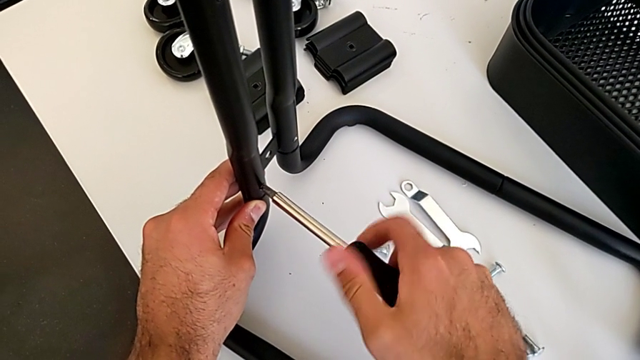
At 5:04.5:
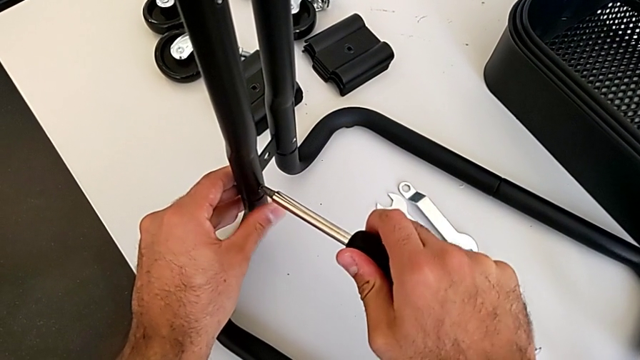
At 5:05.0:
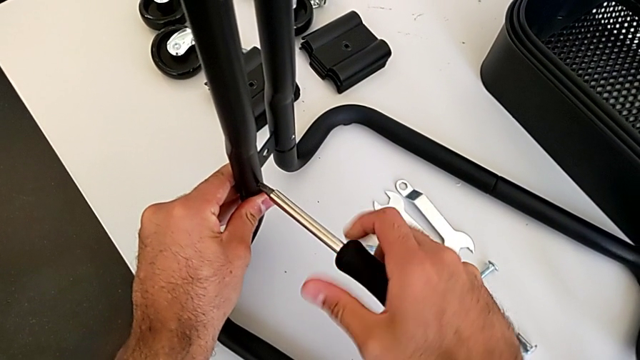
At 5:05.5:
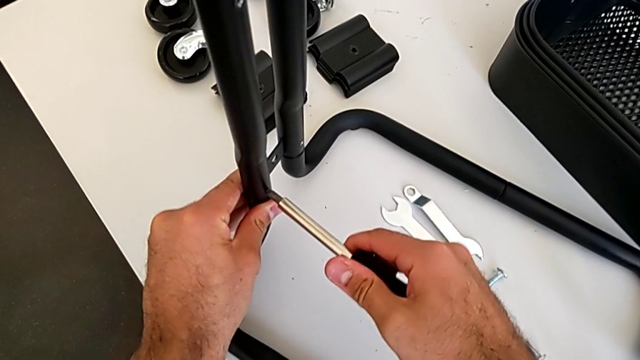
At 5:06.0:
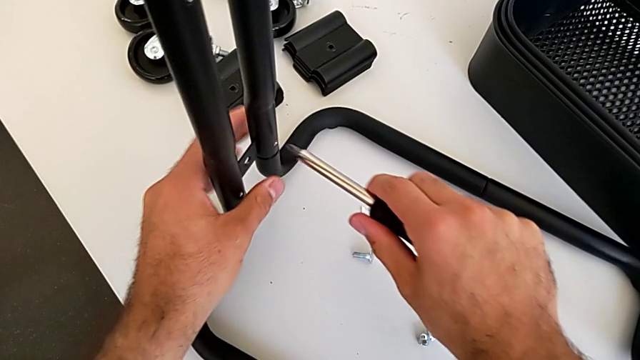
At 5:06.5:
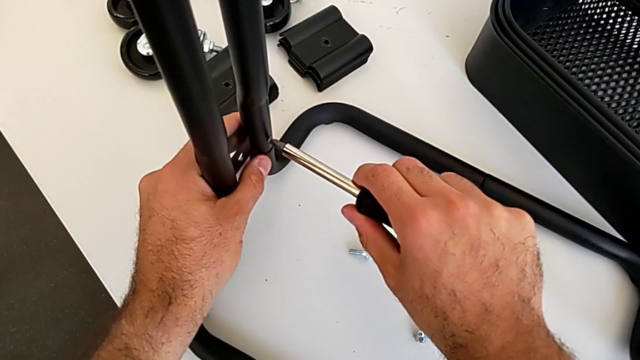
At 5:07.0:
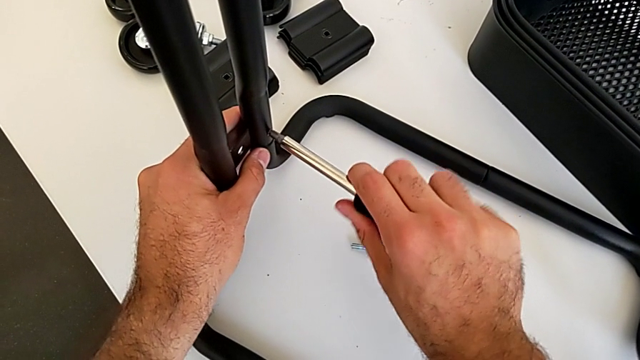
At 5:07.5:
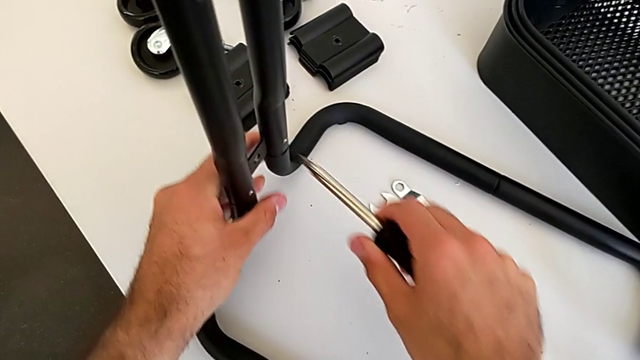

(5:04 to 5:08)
The camera wearer is assembling the second sidebar into the base frame. They screw the eighth screw and screw the seventh screw.

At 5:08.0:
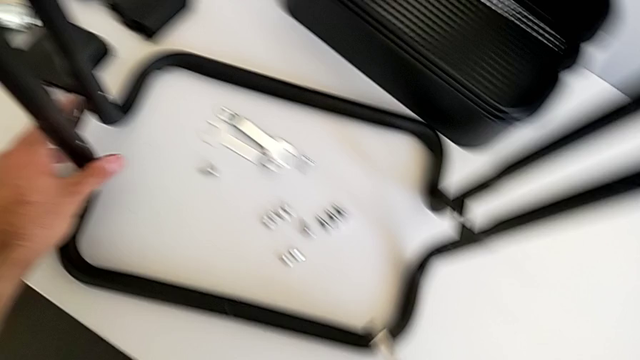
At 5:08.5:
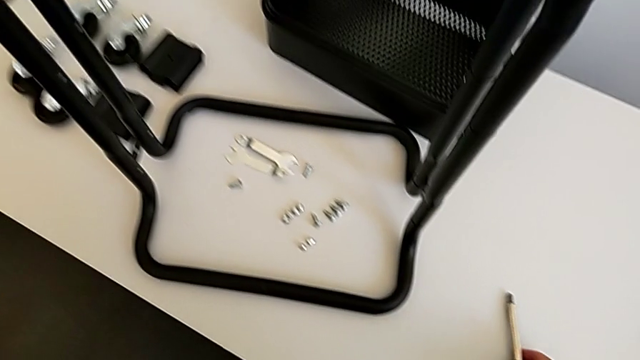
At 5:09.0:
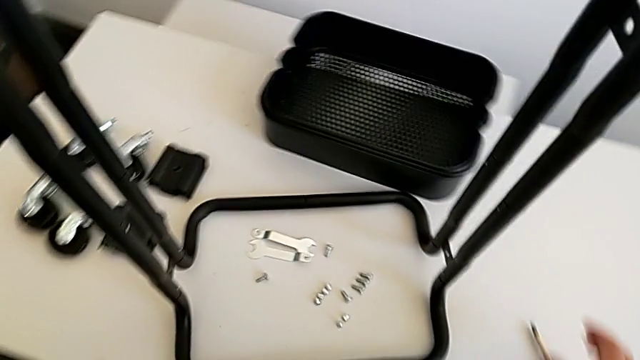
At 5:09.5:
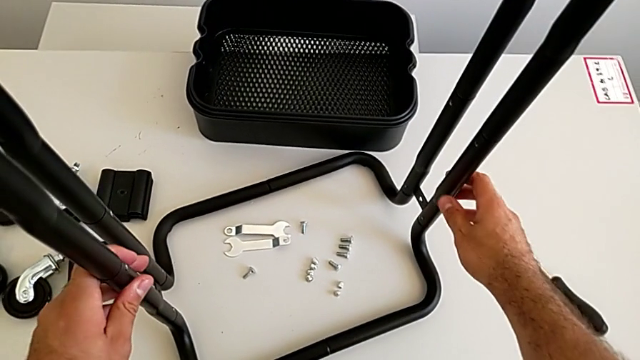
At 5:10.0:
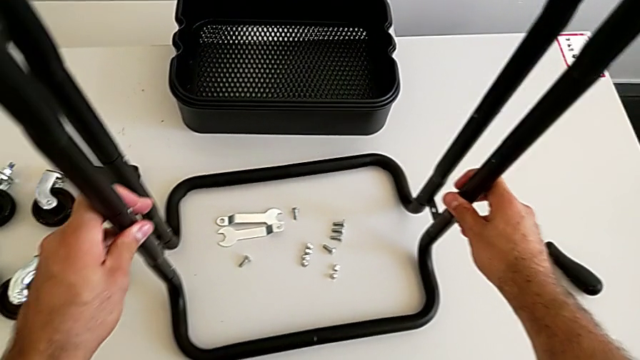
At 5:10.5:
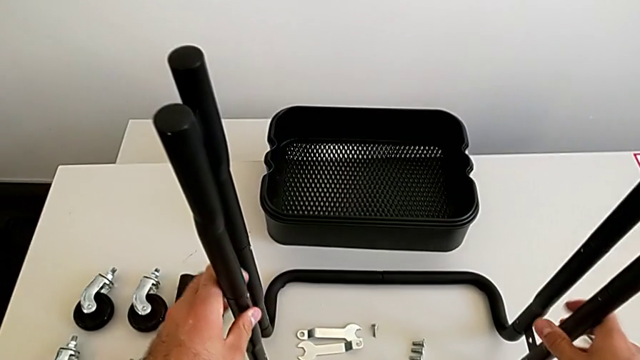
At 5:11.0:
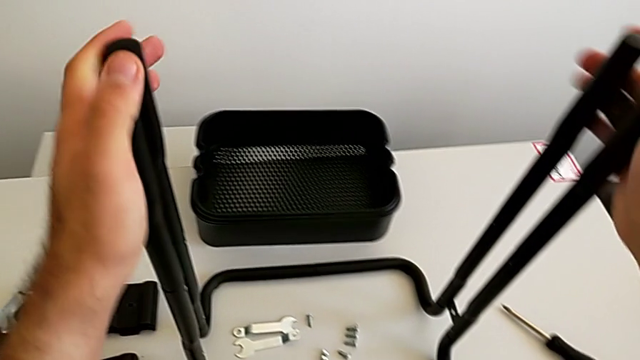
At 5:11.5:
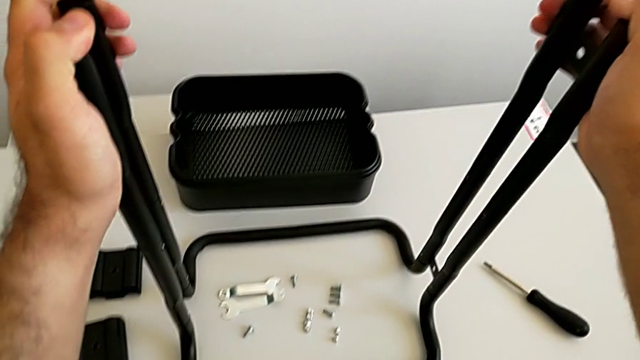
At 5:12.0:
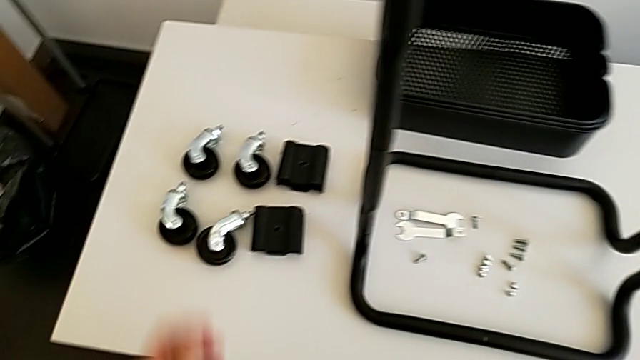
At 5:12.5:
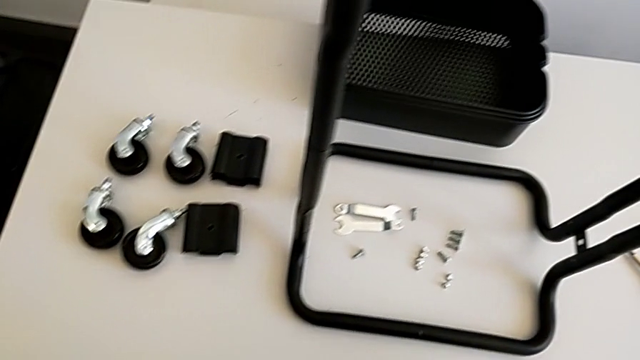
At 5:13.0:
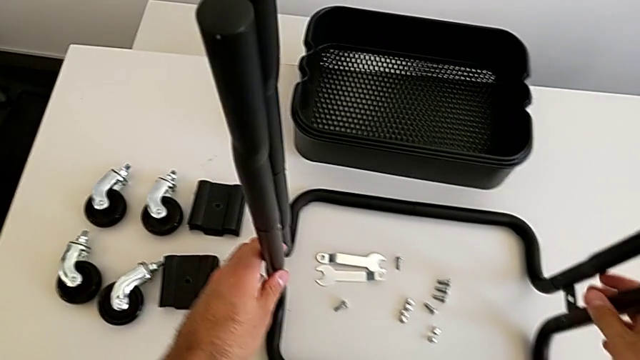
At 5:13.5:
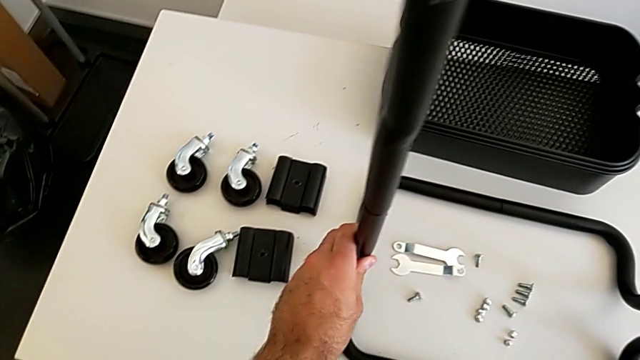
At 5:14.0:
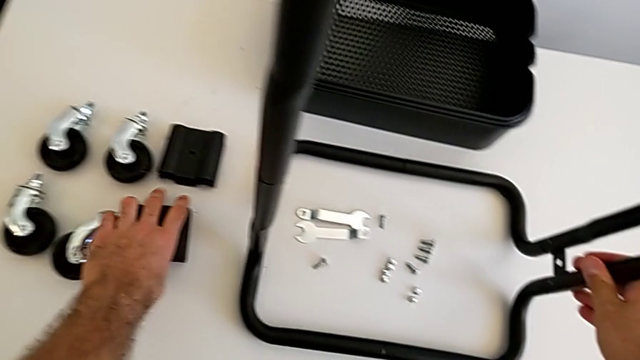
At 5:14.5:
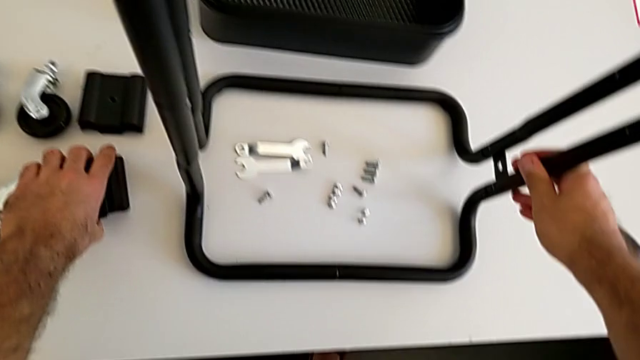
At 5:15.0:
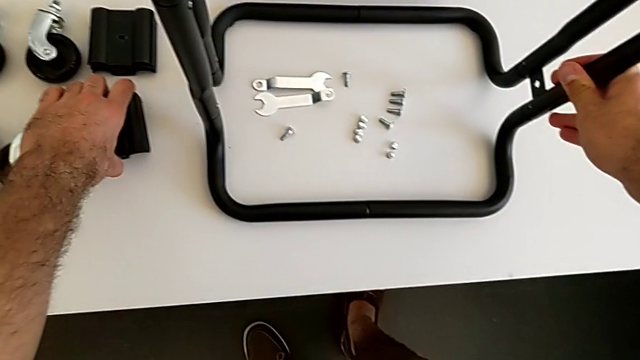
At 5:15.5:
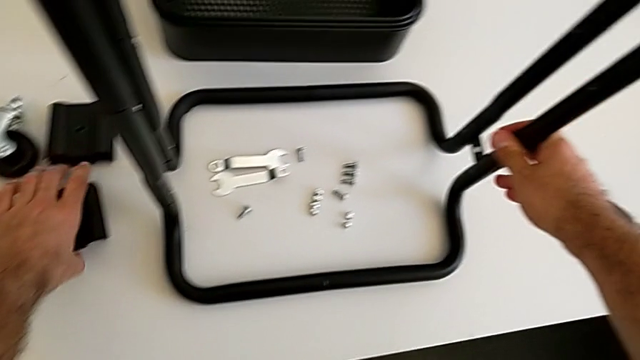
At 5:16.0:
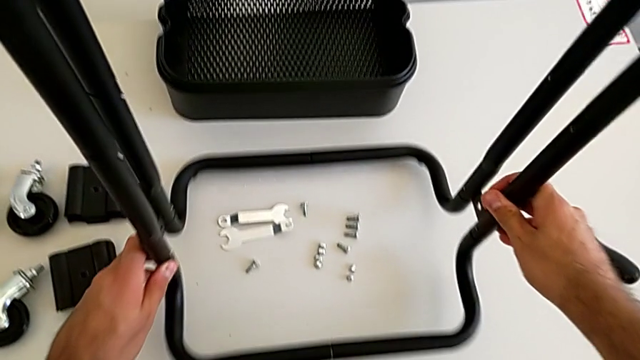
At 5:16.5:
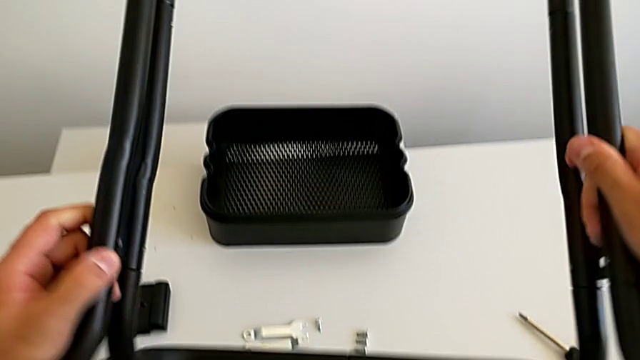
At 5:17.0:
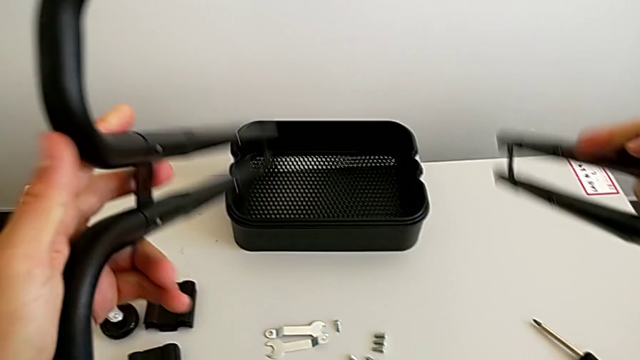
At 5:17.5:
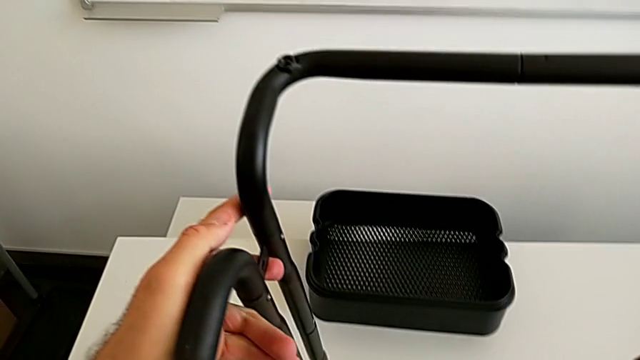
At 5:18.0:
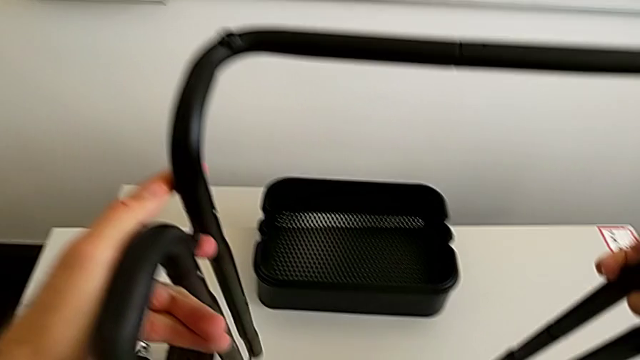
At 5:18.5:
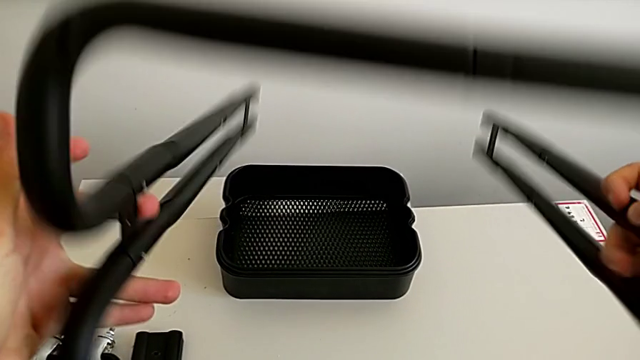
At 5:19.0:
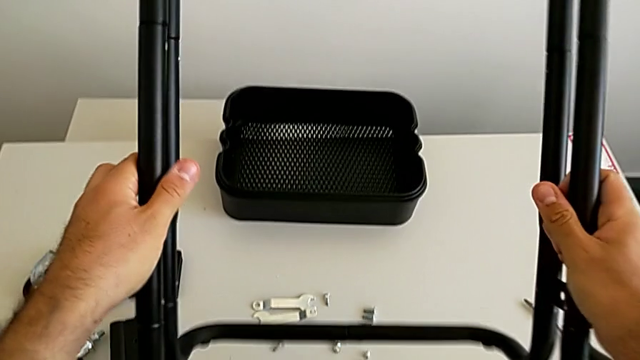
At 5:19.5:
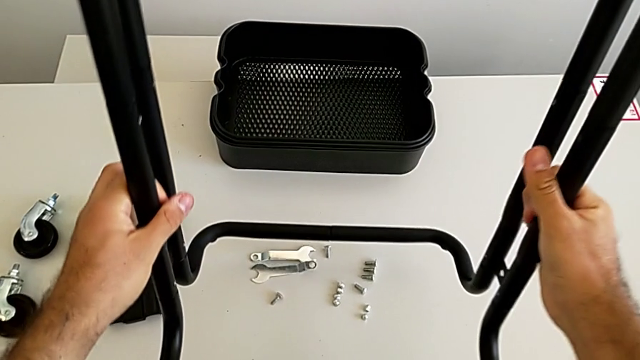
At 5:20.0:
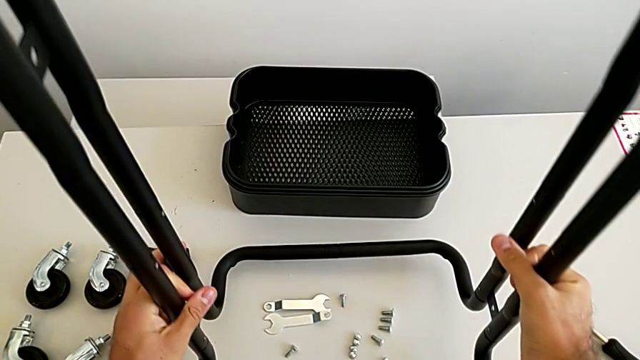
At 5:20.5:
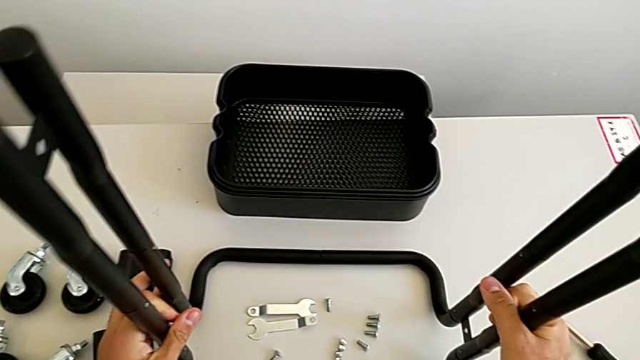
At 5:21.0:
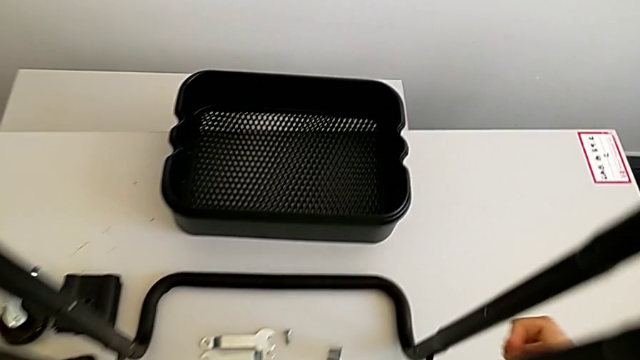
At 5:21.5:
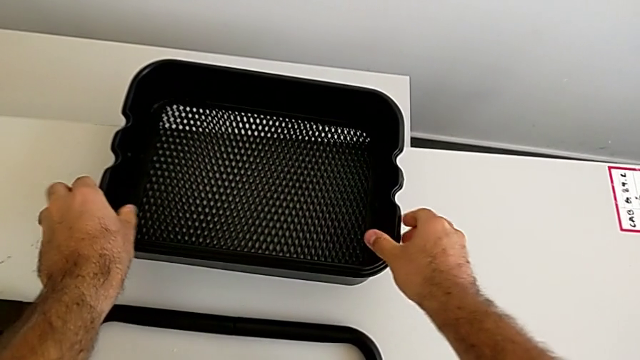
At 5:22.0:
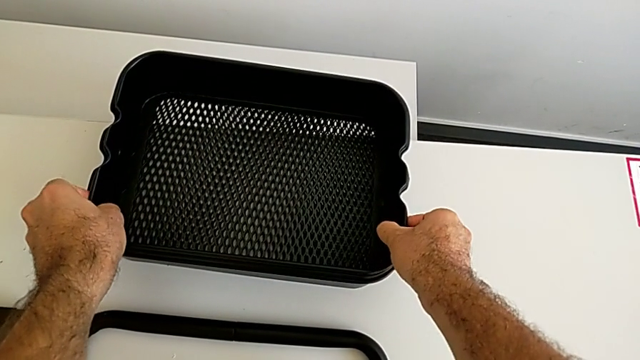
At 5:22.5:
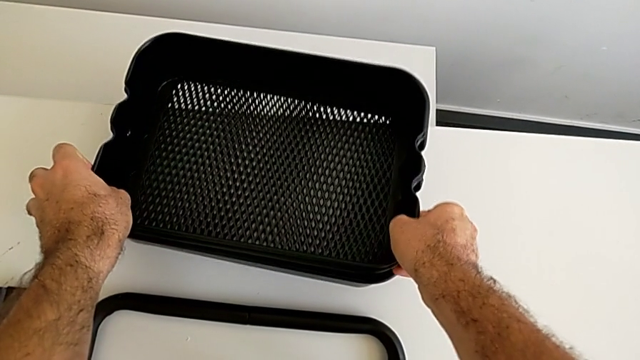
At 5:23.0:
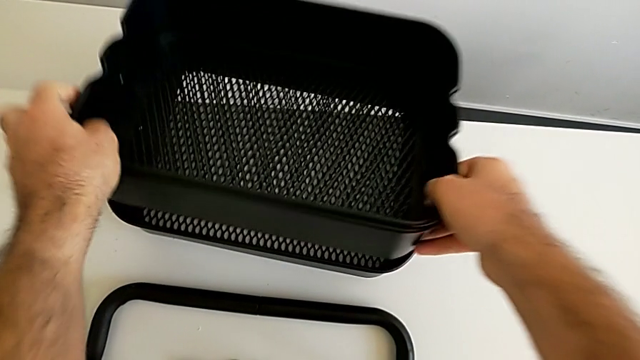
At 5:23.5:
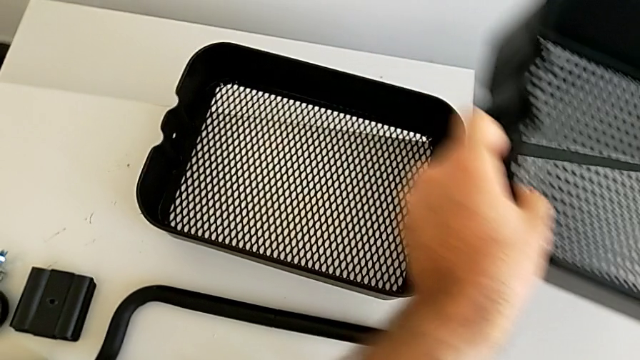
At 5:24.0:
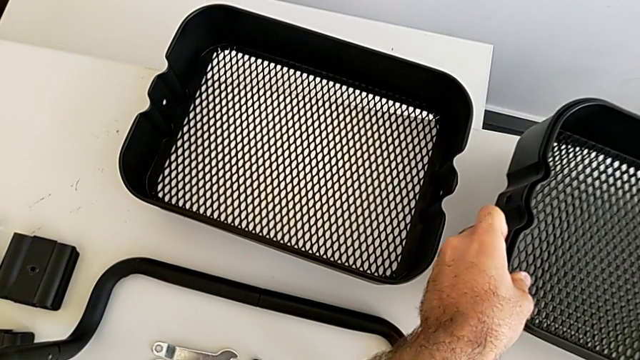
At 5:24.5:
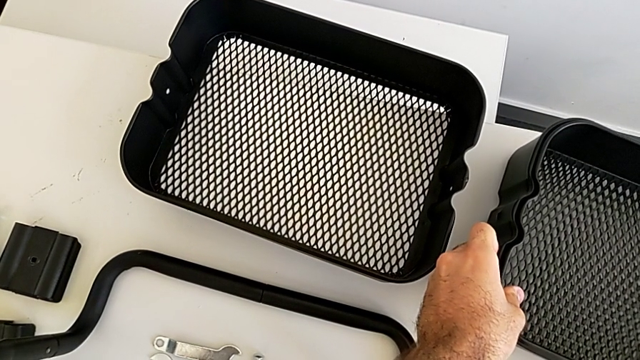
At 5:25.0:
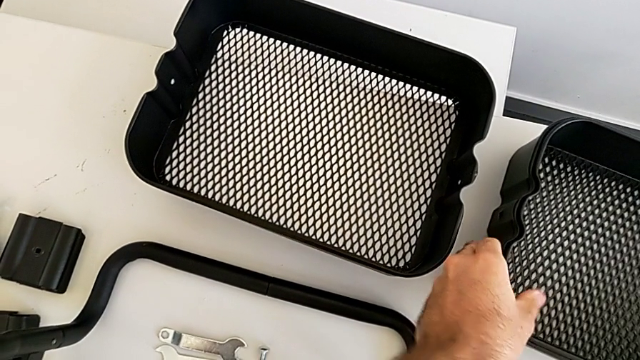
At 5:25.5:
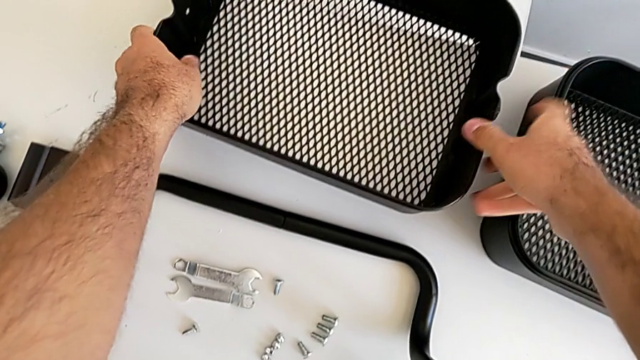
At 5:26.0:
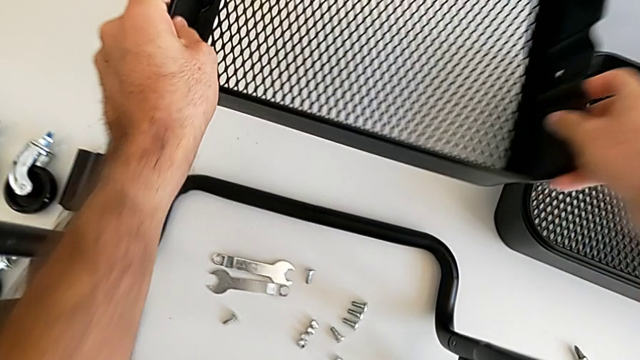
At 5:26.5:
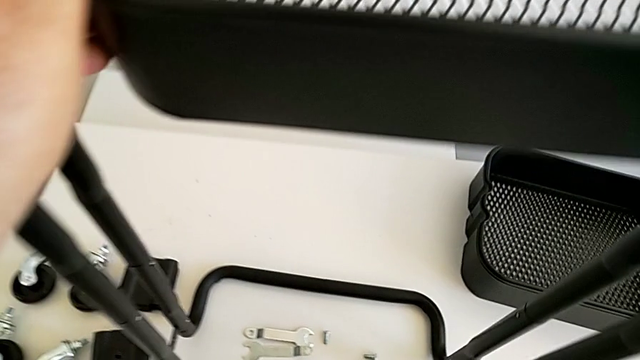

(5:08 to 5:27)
The camera wearer is assembling the bottom tray into the sidebar and the base frame. They place the black screwdriver, rotate the black leg, hold it, grab the black bracket, flip the black leg, place it, grab the top grid tray, place the black grid tray and grab the bottom grid tray.
